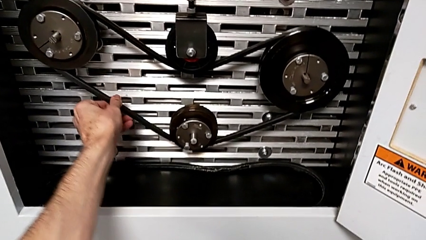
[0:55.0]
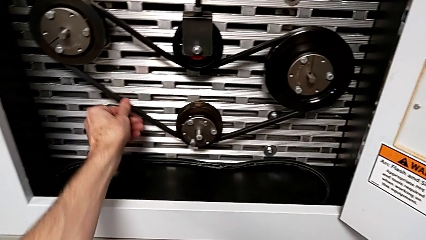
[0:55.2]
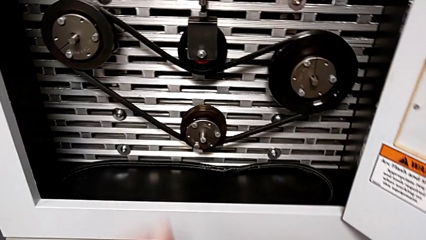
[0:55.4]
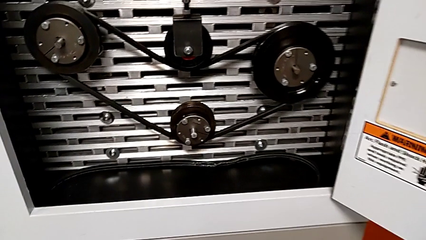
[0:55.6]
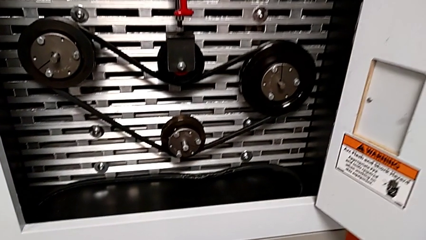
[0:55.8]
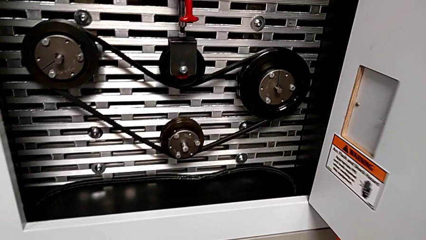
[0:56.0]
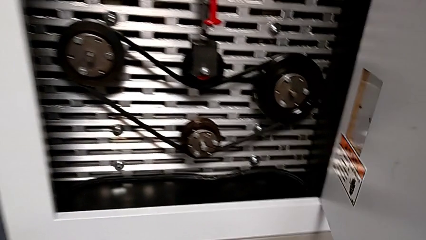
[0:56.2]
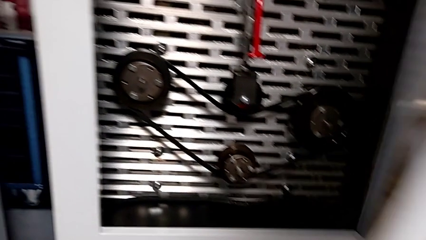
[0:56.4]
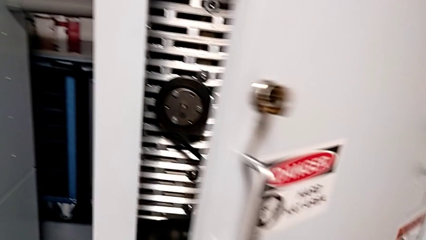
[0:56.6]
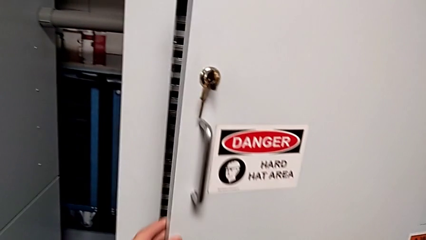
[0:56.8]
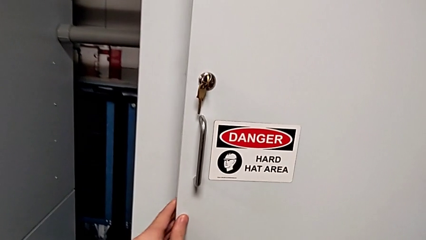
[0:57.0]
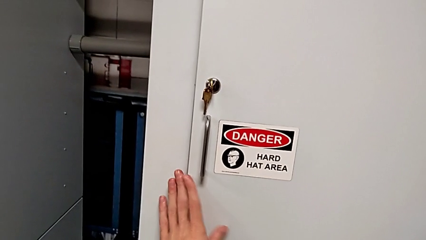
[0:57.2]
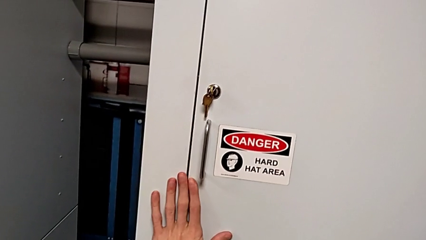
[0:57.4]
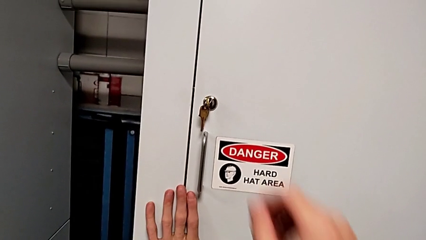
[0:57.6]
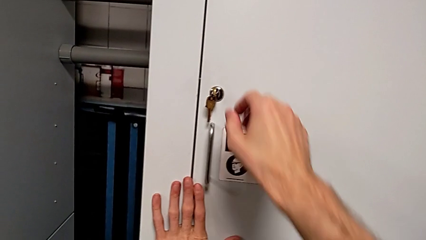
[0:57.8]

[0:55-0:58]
The camera wearer closes the front_panel_door. They inspect the belt and close the front panel door.

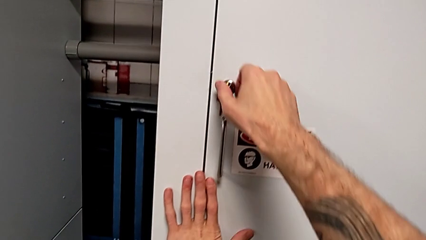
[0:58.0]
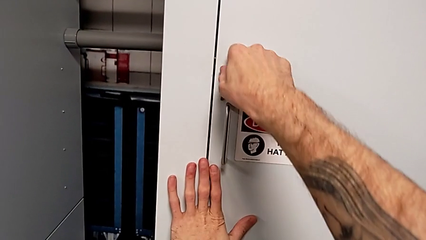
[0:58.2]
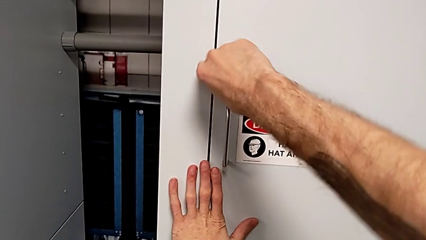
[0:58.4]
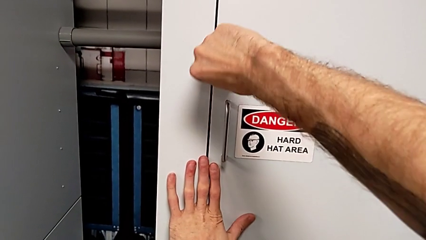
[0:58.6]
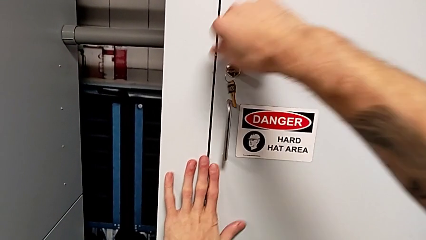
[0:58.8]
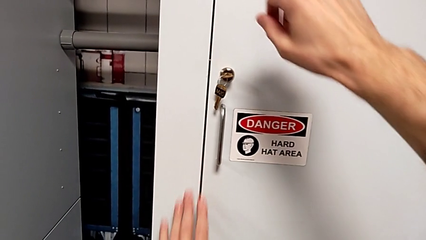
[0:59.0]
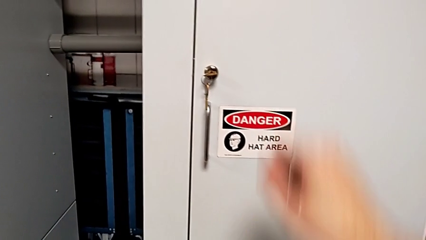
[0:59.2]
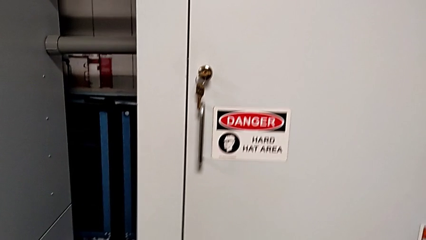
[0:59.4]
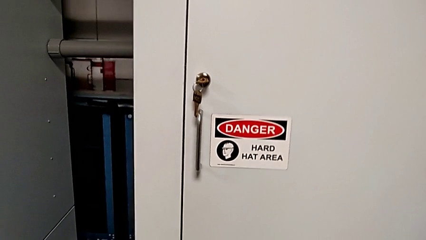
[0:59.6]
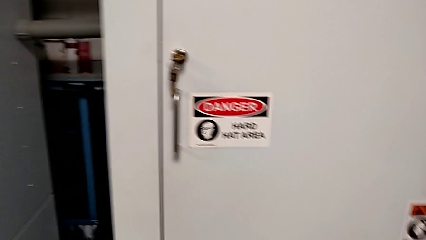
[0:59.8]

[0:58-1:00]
The camera wearer locks the front_panel_door. They lock the front panel door.

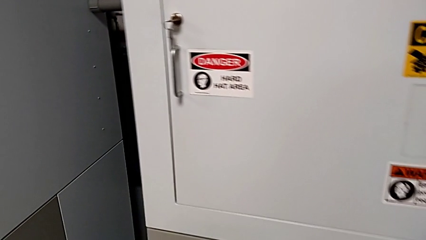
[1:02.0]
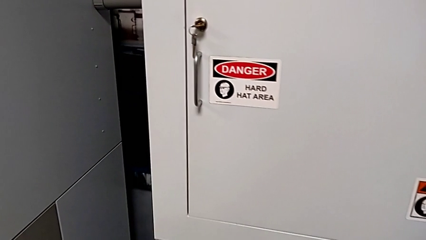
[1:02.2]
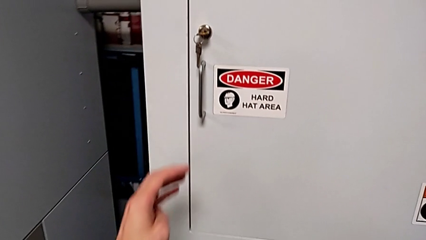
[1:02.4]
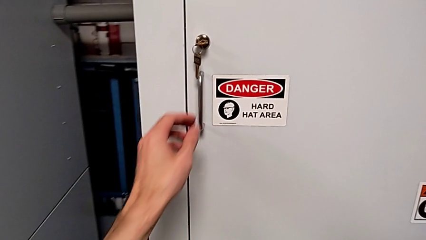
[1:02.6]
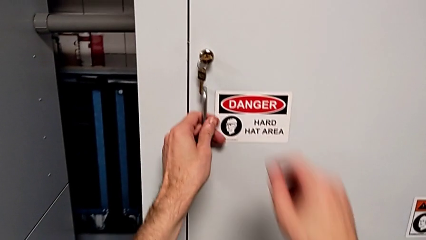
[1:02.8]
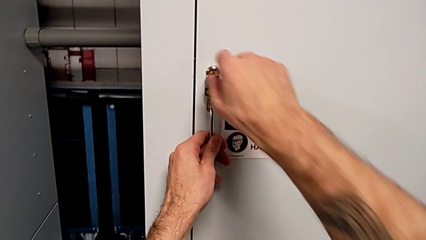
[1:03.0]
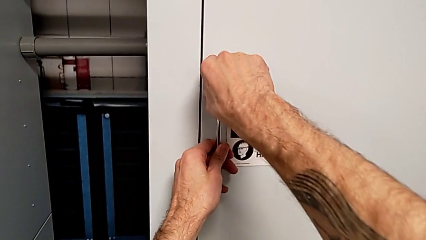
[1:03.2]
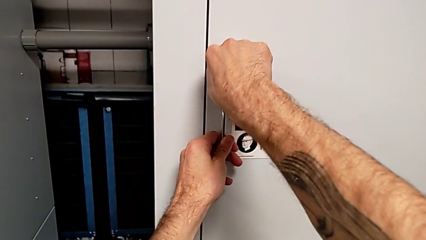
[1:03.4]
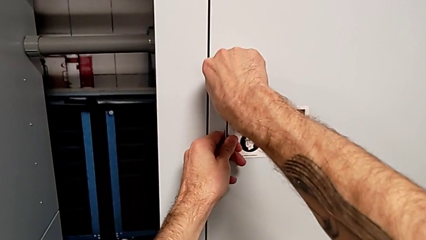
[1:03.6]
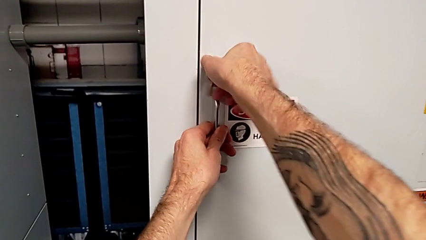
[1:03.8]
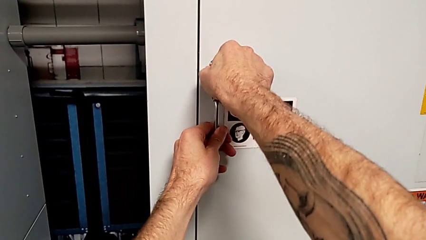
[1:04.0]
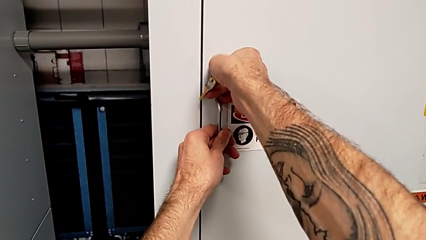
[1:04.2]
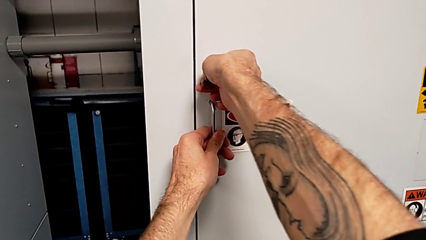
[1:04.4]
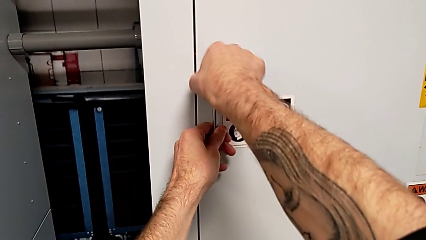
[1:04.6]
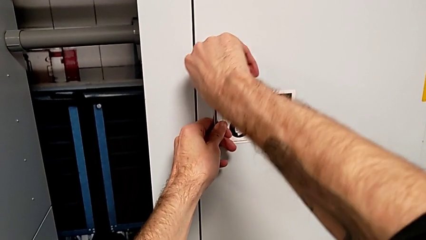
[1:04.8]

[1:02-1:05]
The camera wearer unlocks the front_panel_door. They grab the handle with the left hand and unlock the front panel door with the right hand.

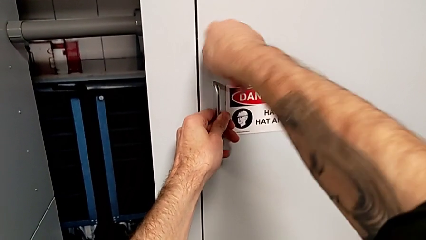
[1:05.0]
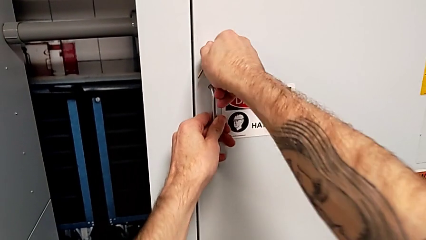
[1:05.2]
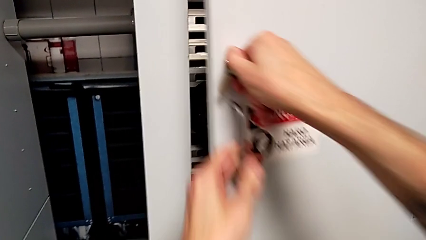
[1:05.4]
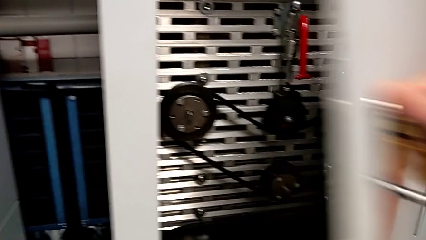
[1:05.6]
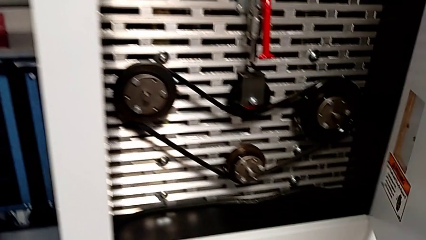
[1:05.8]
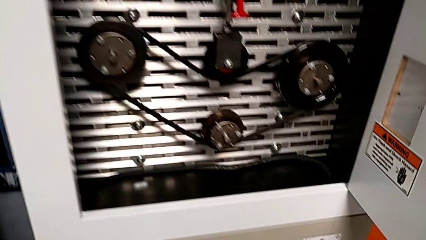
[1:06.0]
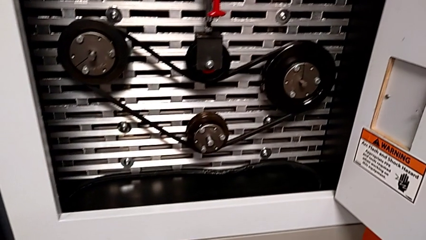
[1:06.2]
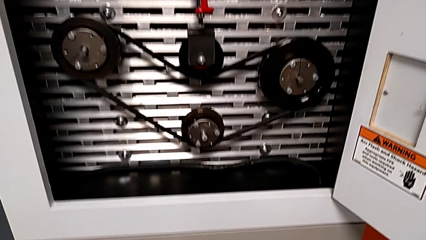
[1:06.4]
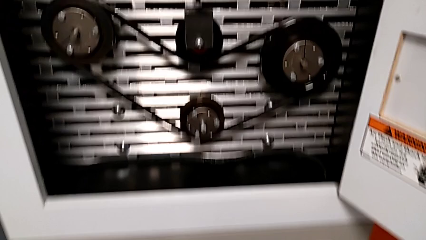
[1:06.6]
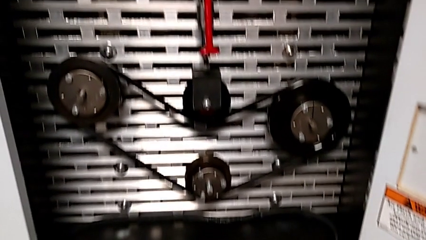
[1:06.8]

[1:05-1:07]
The camera wearer opens the front_panel_door. They open the front panel door.

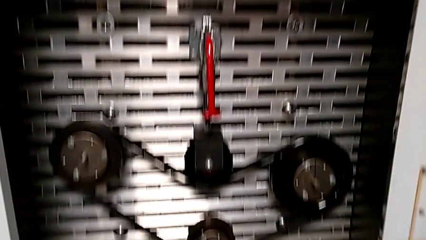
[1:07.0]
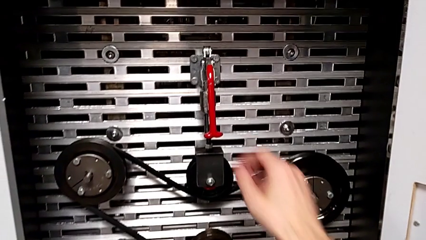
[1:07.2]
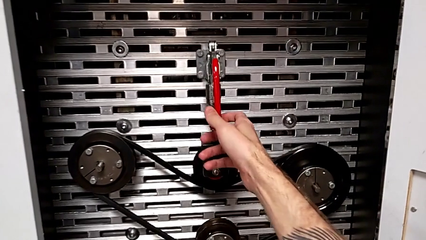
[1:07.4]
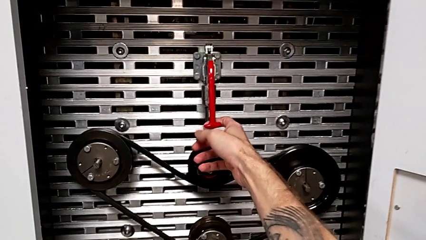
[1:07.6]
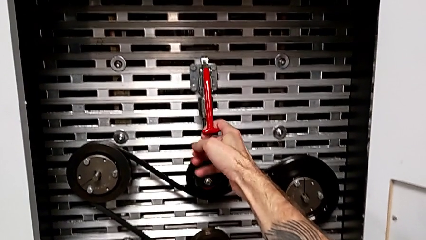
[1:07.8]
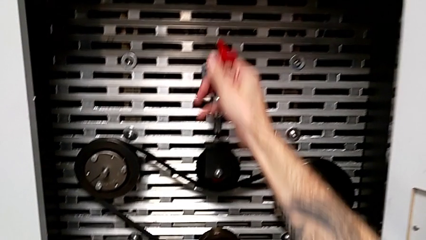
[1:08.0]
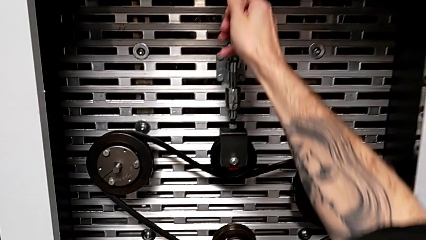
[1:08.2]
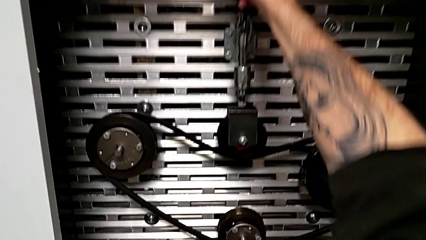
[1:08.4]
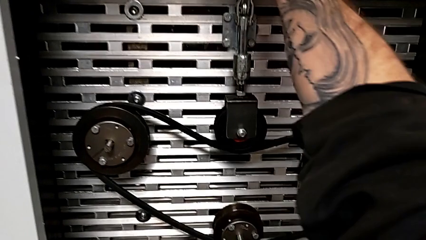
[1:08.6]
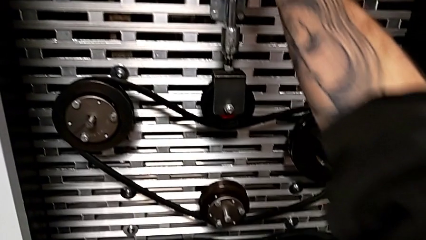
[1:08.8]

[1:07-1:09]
The camera wearer pulls the lever. They grab the lever and pull the red lever.

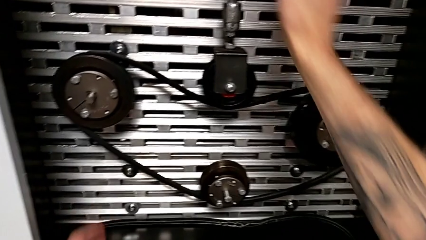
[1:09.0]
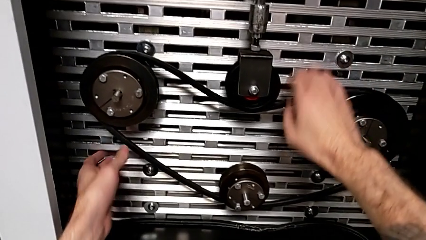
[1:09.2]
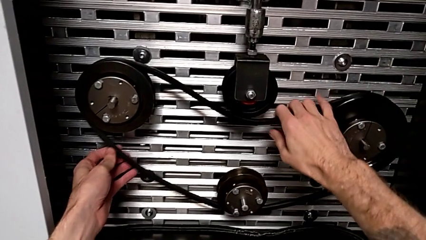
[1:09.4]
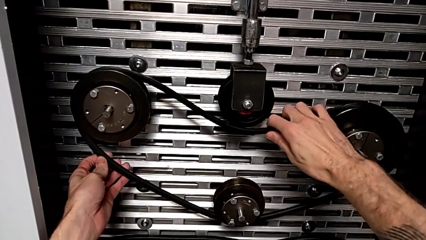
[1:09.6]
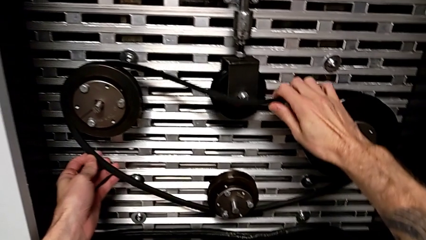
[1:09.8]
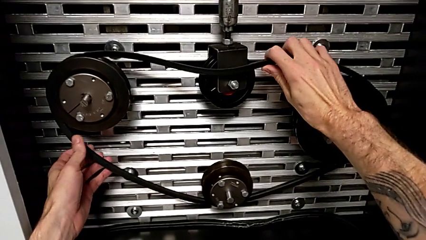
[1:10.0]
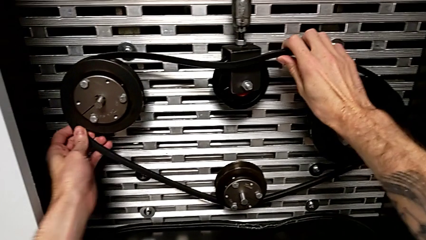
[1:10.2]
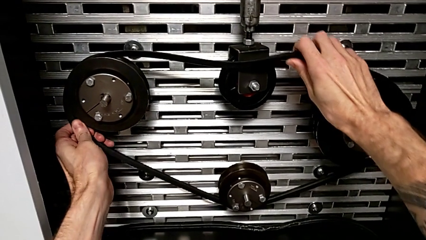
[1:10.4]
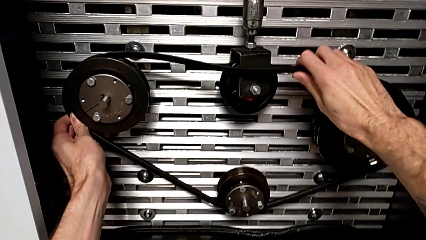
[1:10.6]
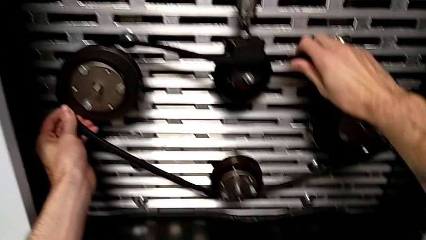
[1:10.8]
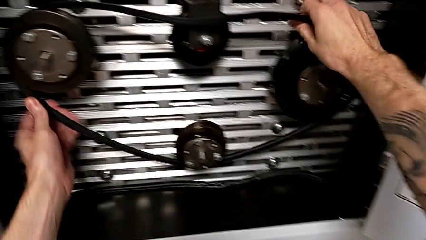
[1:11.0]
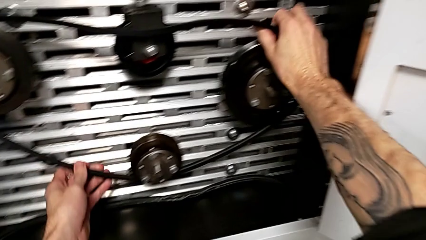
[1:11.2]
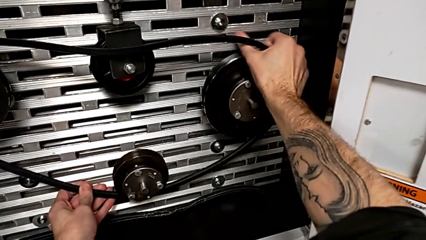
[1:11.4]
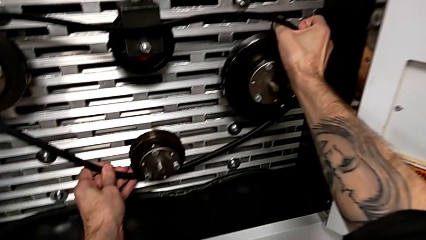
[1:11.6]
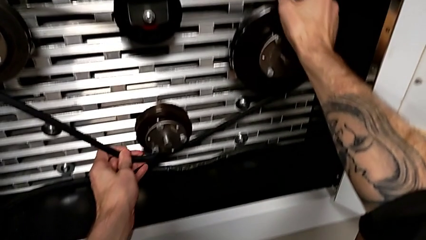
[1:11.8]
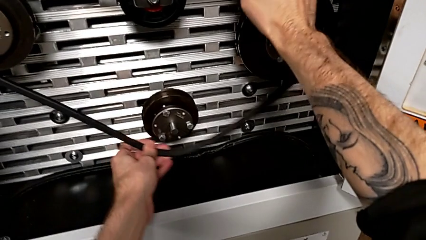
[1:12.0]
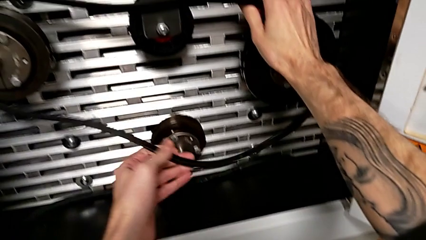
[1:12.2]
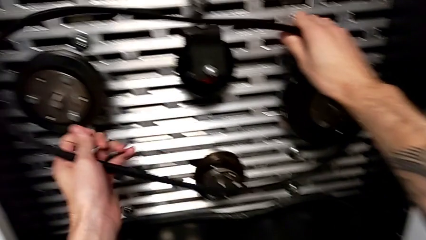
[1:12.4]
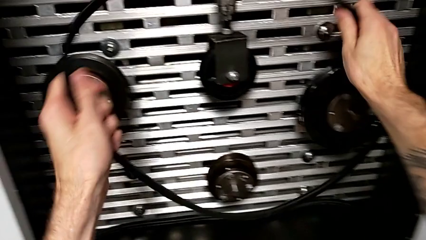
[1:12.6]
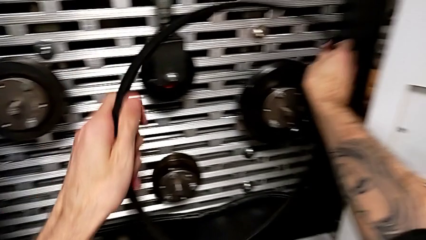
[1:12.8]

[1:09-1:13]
The camera wearer withdraws the damaged belt. They grab the new belt and withdraw it.
